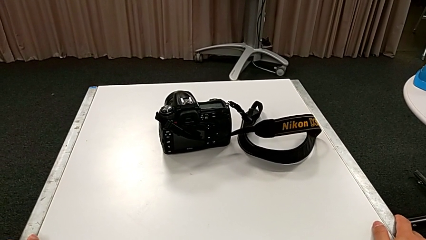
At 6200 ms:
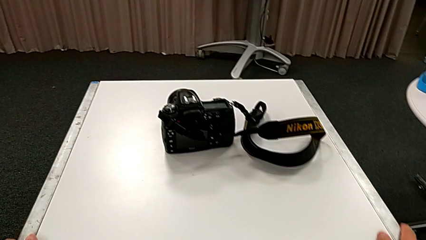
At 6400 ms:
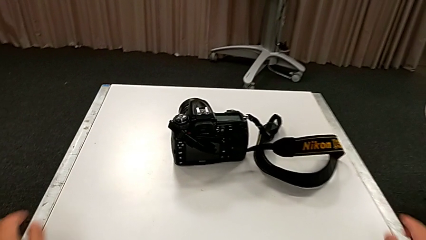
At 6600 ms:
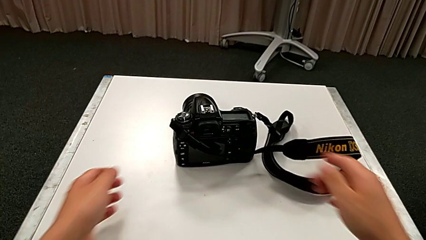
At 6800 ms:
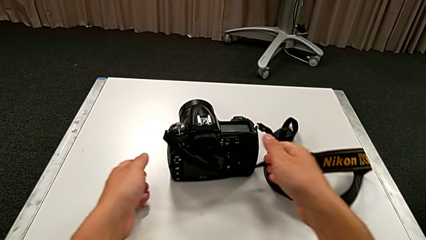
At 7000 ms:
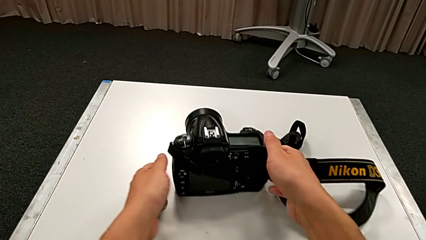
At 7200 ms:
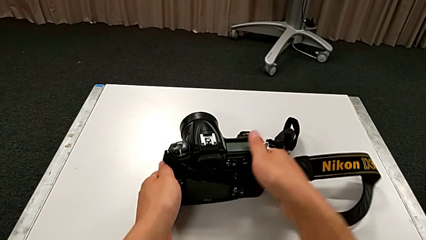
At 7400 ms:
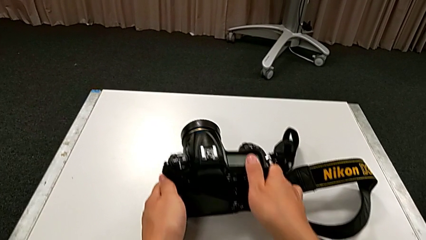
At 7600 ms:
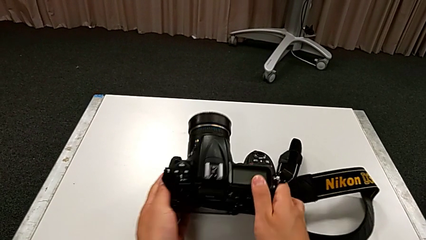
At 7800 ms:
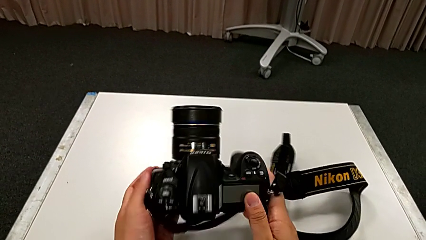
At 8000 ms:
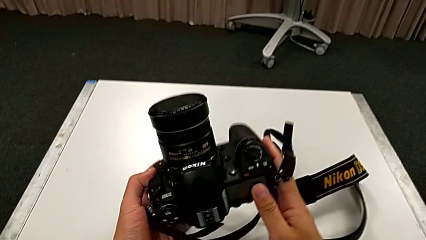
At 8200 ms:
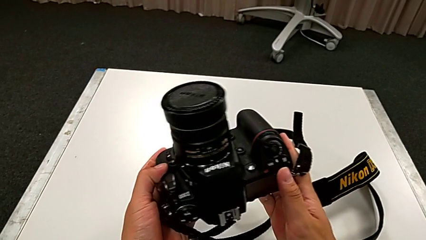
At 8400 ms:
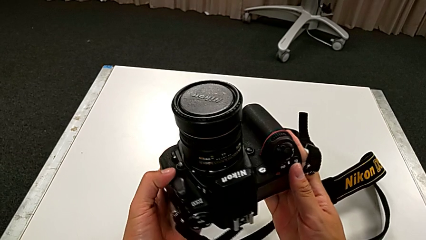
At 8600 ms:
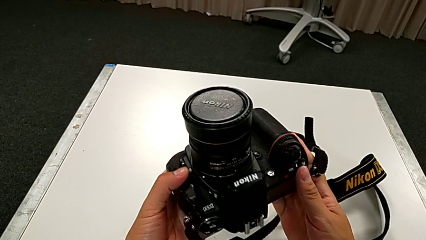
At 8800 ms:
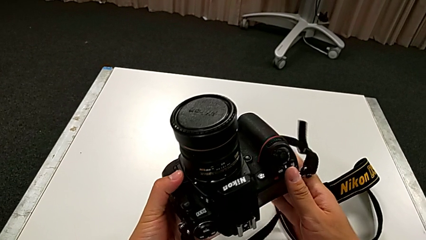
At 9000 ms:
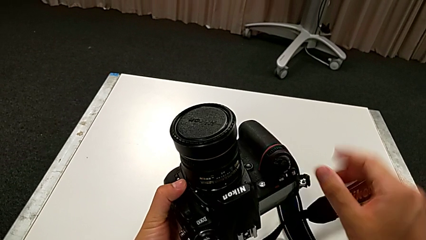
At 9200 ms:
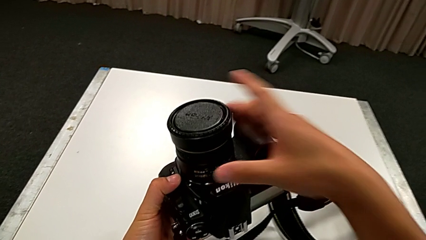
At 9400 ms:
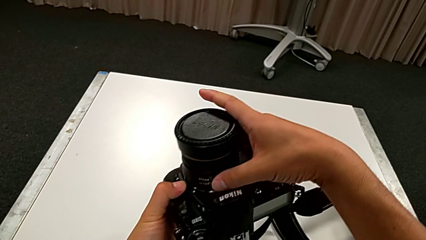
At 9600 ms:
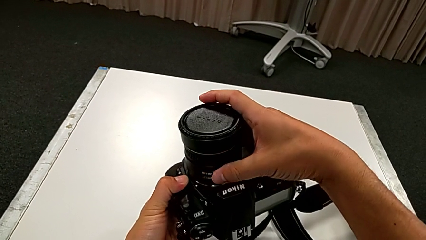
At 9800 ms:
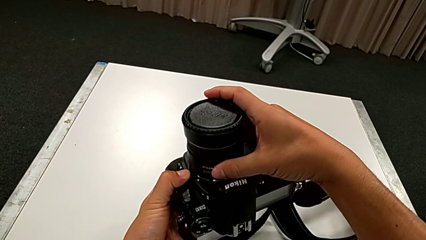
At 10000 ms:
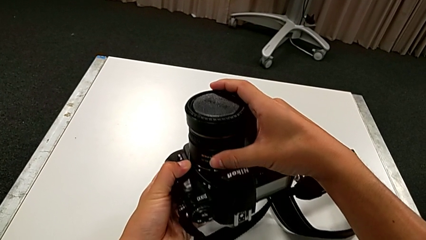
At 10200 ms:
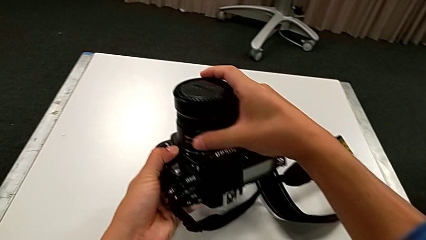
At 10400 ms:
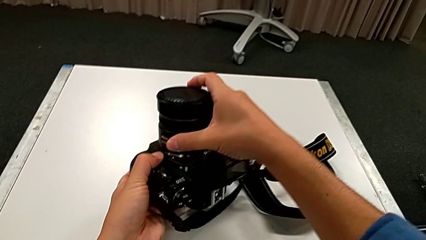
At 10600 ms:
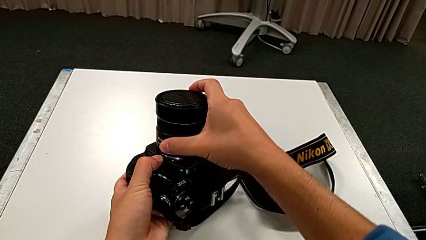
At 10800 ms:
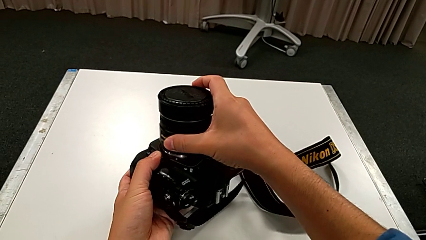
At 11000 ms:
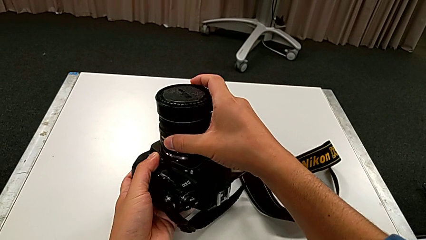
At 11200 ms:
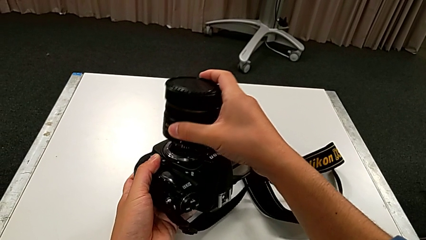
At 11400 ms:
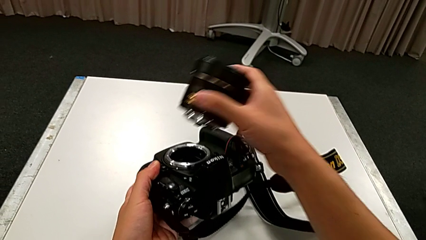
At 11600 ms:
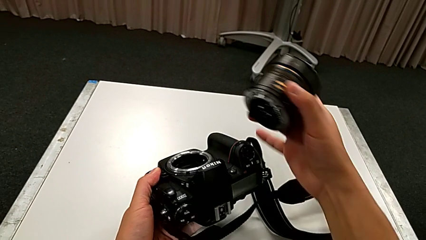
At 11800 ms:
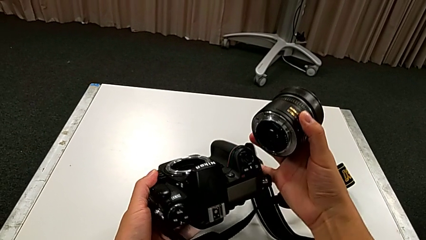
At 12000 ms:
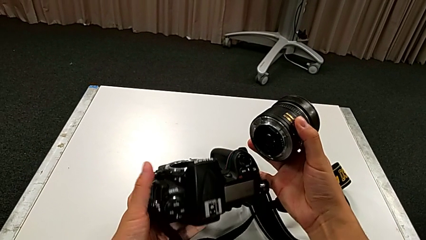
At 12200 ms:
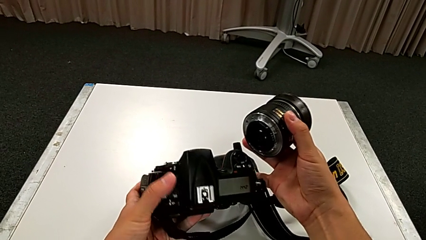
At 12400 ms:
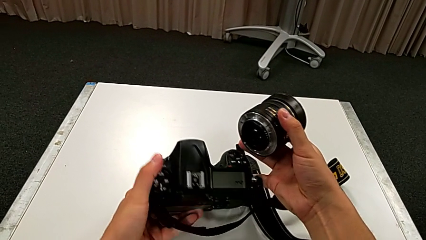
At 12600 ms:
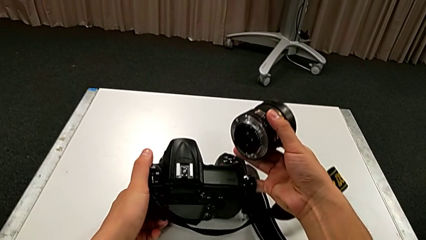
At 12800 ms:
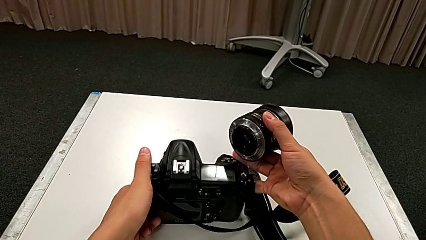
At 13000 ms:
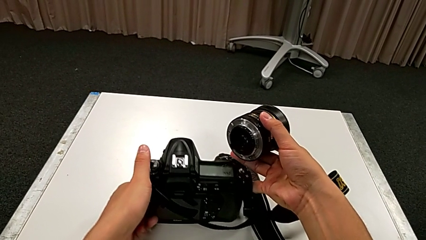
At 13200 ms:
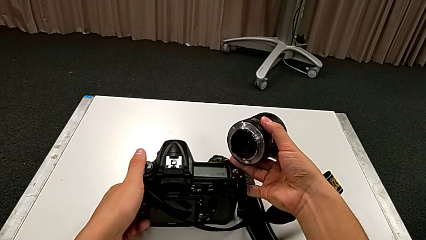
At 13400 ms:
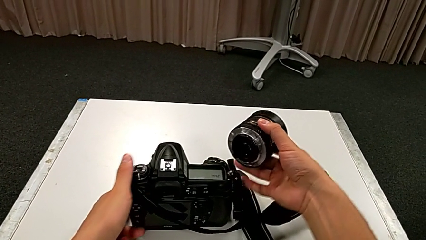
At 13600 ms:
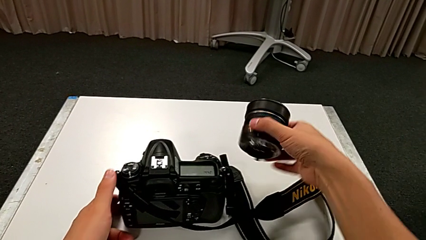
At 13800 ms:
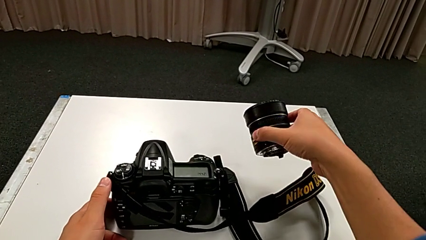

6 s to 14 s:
The camera wearer detaches the lens of the DSLR. They grab the black DSLR, rotate it, lift it, press the left button, grab the rounded lens, rotate it, press the left button, rotate the black DSLR and place it.

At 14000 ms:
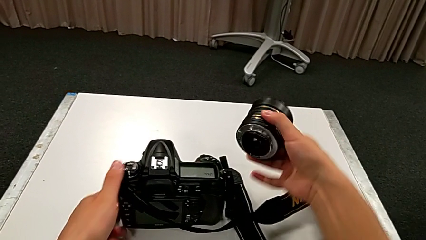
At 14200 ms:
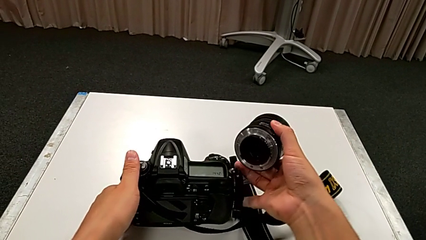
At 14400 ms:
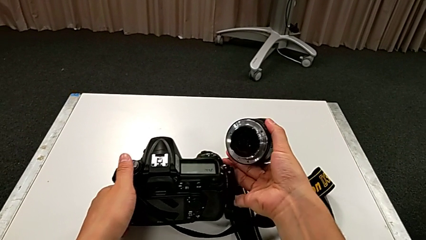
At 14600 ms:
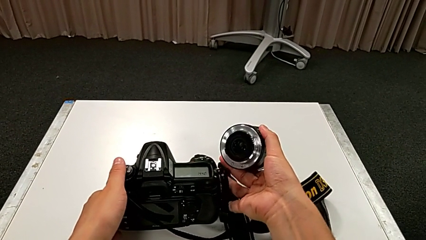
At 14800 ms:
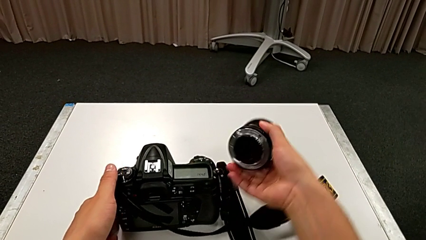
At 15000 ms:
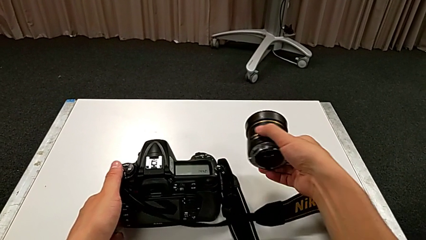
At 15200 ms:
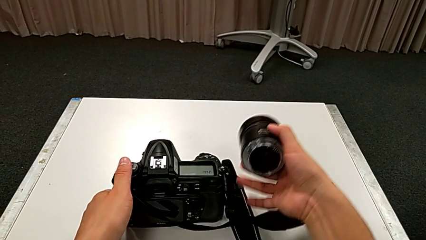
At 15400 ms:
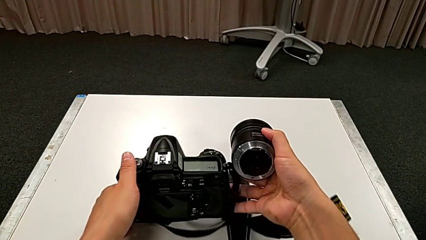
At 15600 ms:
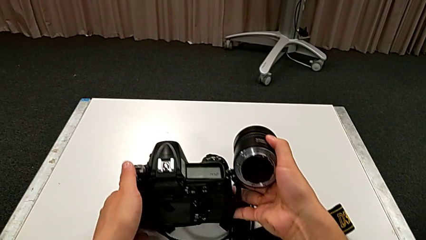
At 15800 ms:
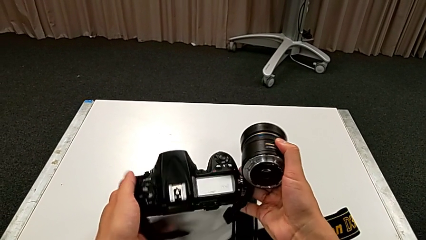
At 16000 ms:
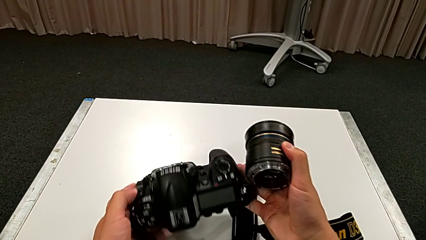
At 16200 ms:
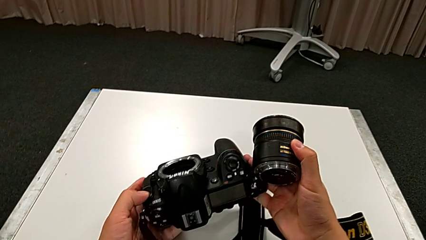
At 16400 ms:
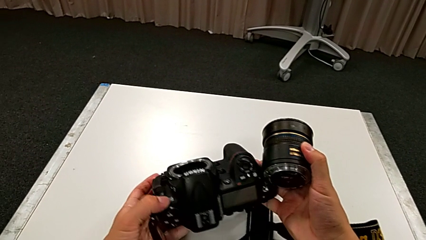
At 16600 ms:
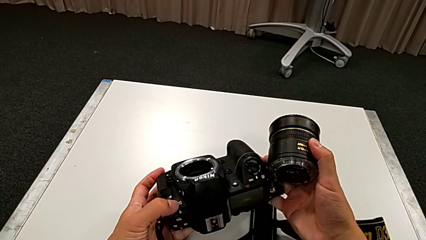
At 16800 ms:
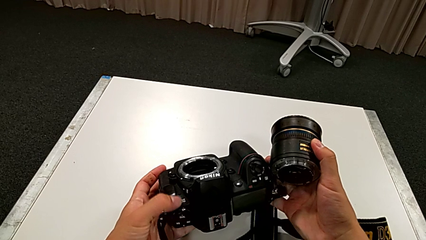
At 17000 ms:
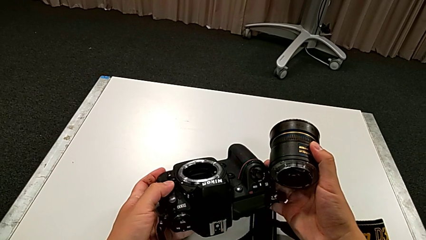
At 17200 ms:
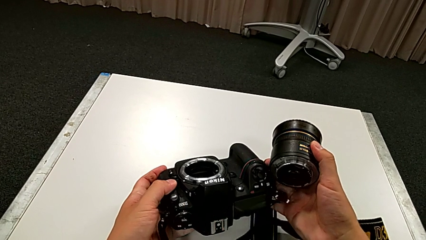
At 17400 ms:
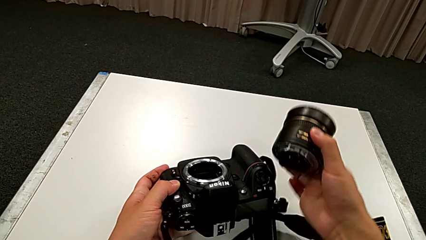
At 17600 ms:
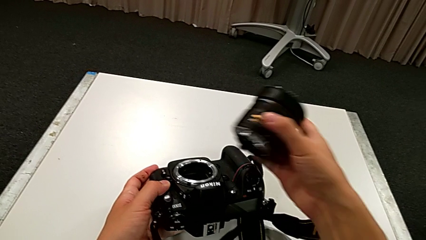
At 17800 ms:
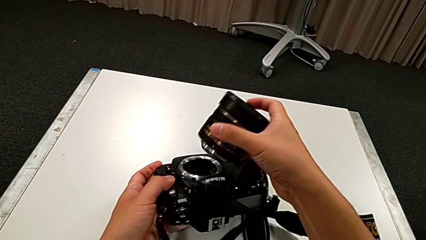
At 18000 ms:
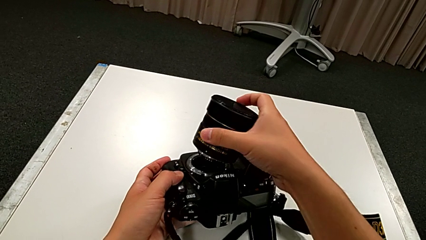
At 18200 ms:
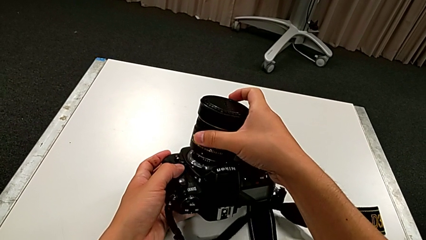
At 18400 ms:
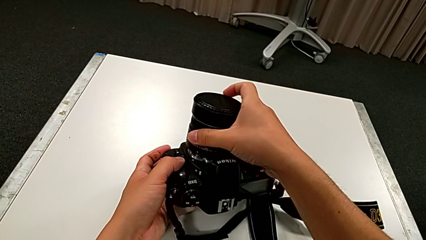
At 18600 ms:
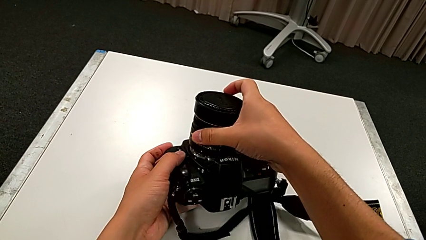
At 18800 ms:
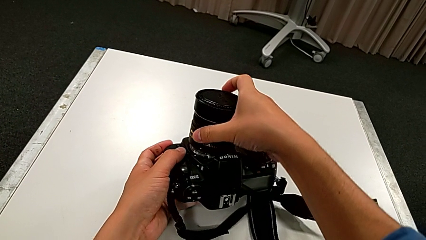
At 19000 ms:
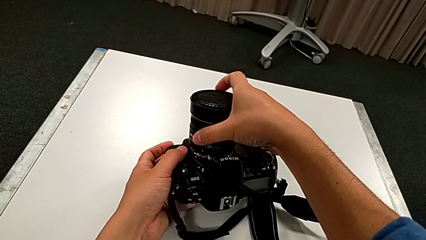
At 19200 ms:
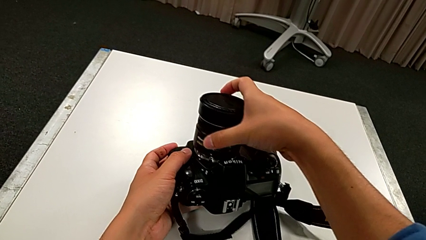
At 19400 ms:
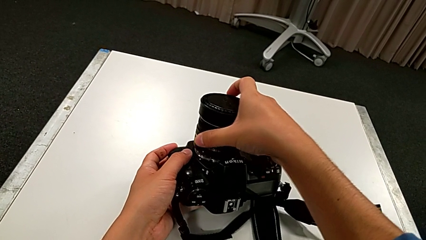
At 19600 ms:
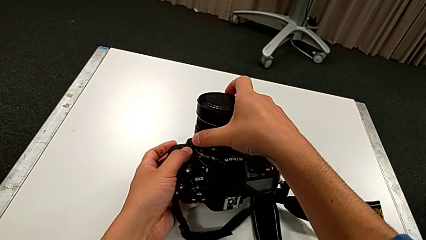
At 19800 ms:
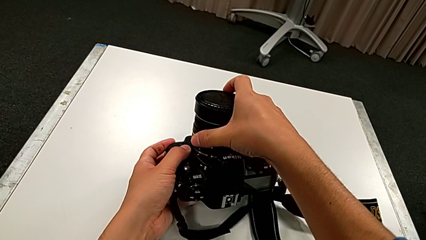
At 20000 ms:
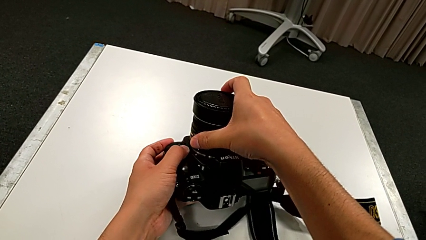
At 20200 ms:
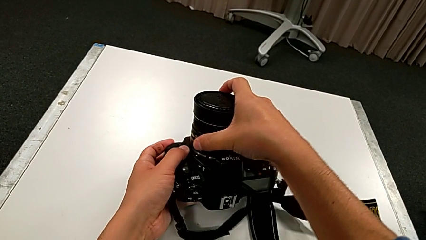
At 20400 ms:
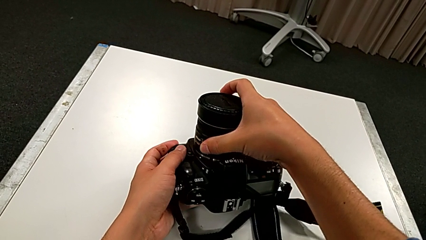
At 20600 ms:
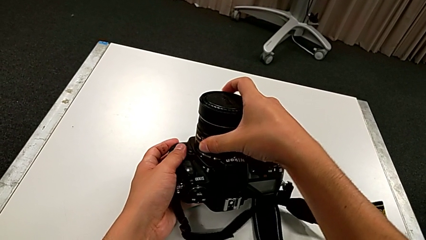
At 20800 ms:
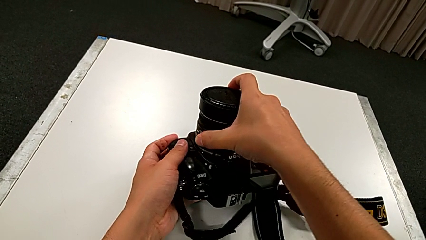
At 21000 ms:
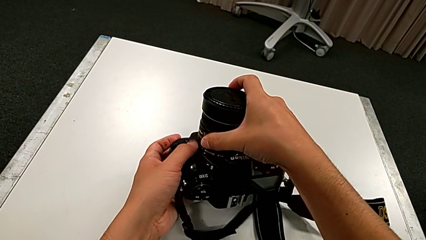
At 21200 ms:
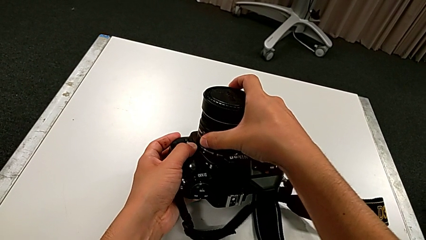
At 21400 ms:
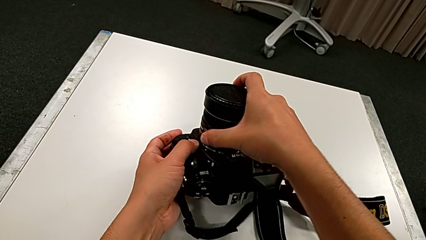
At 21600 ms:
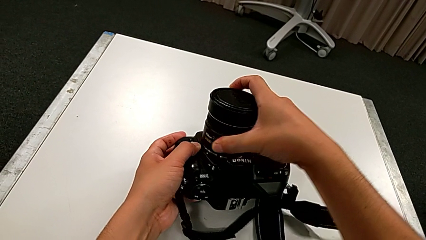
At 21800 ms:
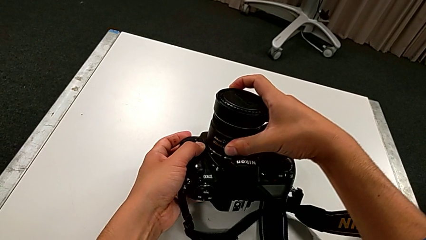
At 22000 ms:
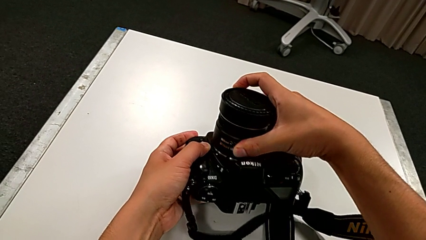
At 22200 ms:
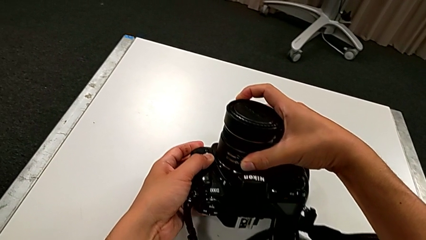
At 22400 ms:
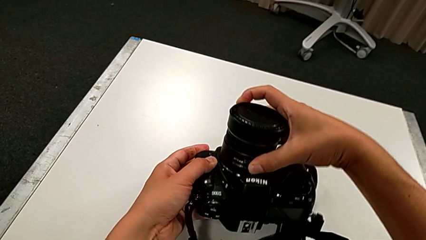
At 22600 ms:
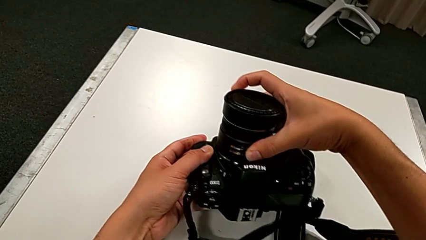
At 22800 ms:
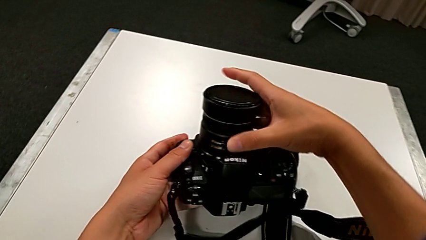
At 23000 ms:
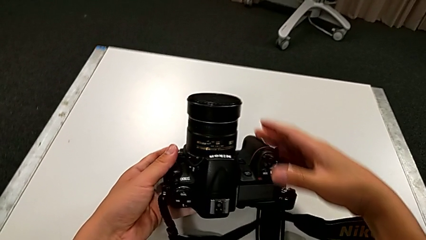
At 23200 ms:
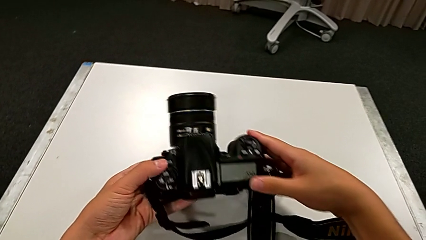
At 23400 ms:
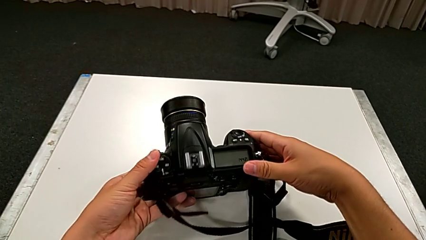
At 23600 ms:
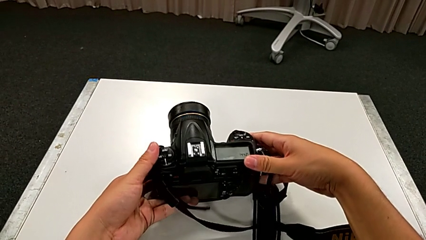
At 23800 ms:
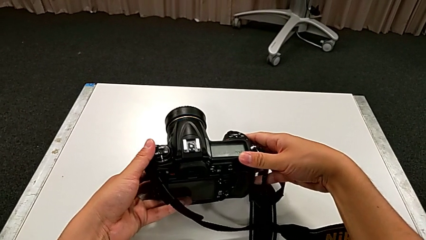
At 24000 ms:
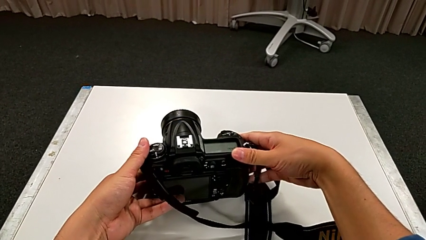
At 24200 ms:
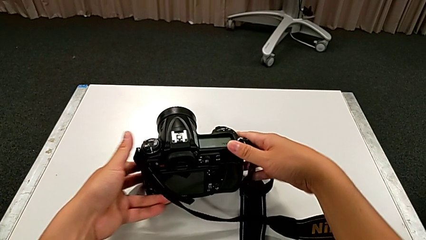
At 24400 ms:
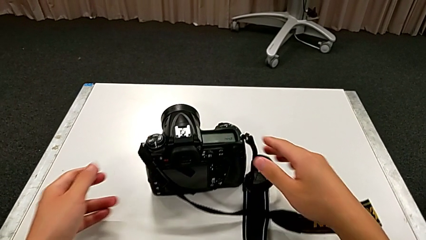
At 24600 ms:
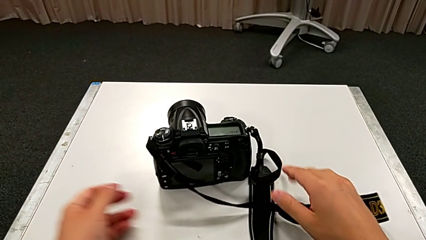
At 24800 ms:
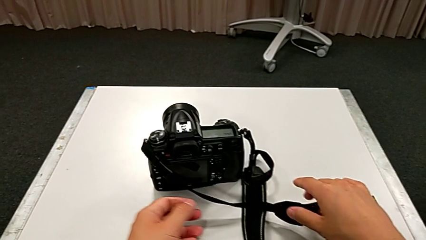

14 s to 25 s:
The camera wearer attaches the lens of the DSLR. They grab the black DSLR, rotate it, press the left button, insert the rounded lens, press the left button, rotate the rounded lens, press the left button, rotate the black DSLR and place it.
